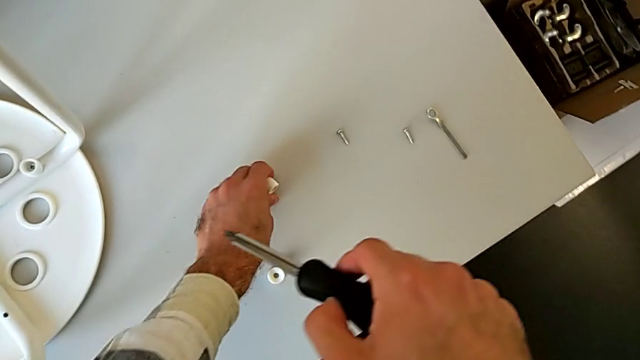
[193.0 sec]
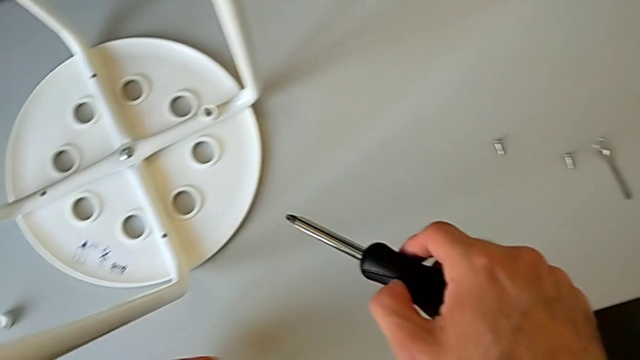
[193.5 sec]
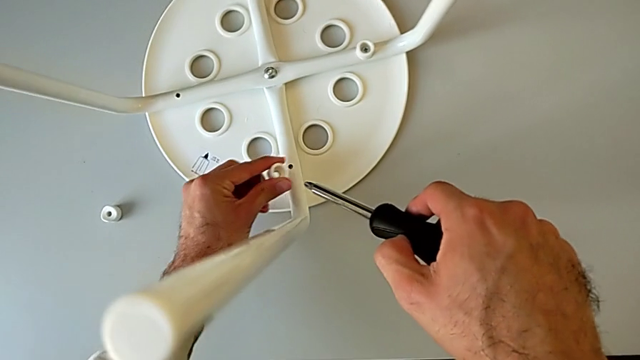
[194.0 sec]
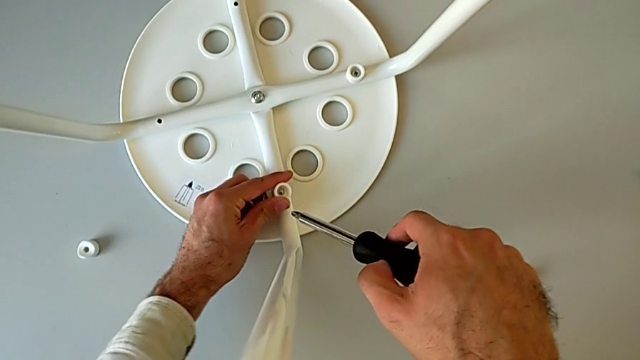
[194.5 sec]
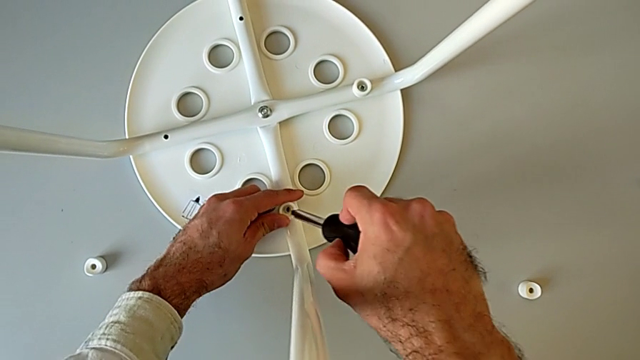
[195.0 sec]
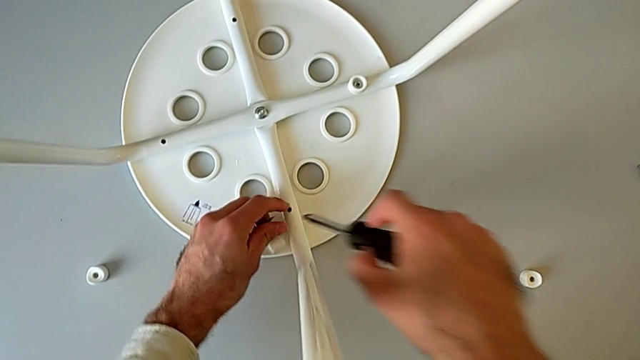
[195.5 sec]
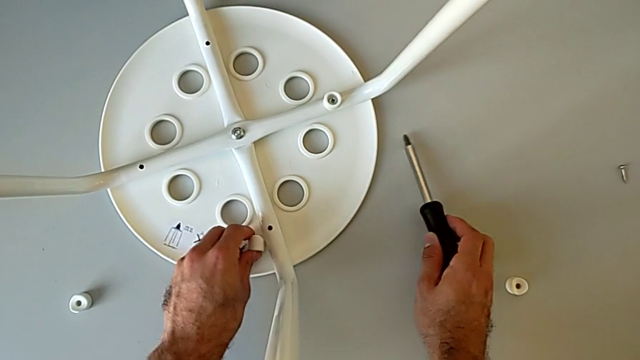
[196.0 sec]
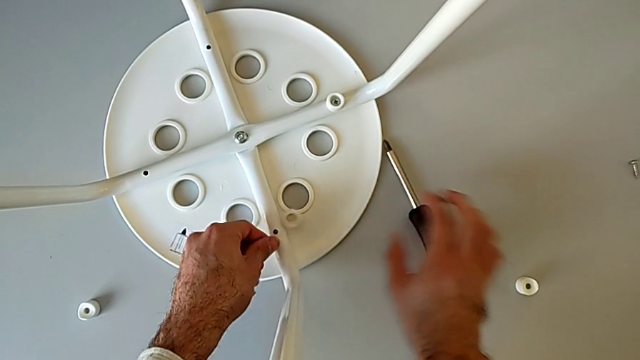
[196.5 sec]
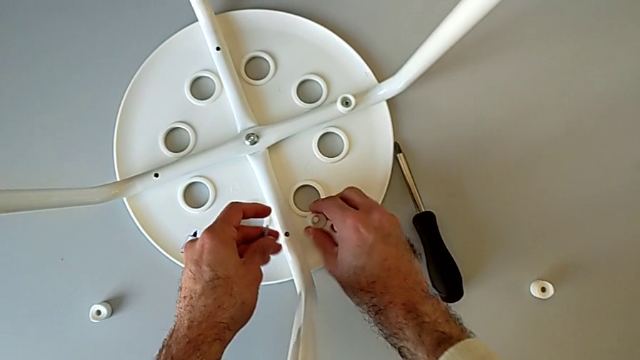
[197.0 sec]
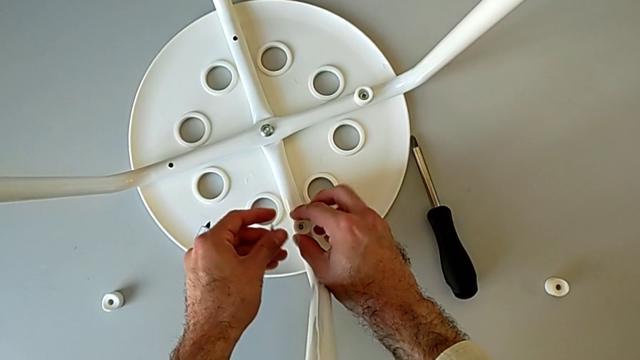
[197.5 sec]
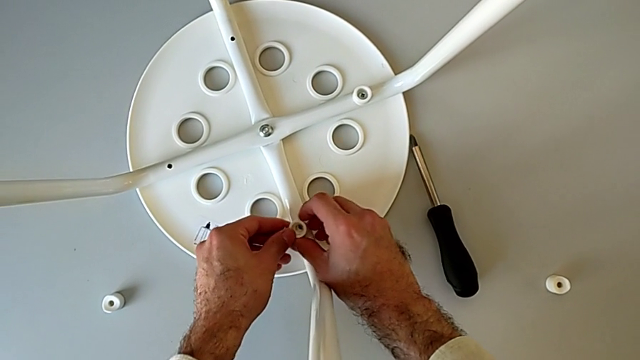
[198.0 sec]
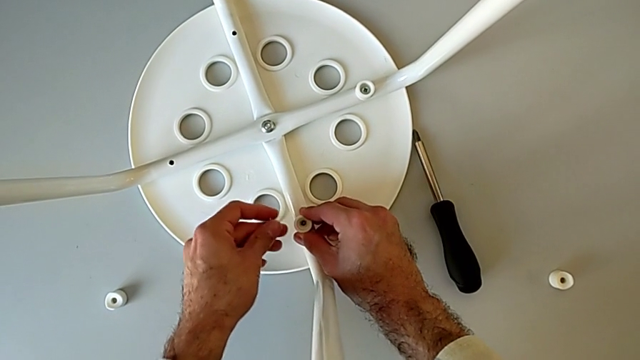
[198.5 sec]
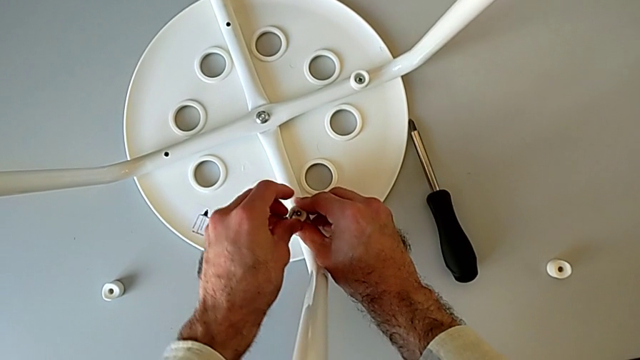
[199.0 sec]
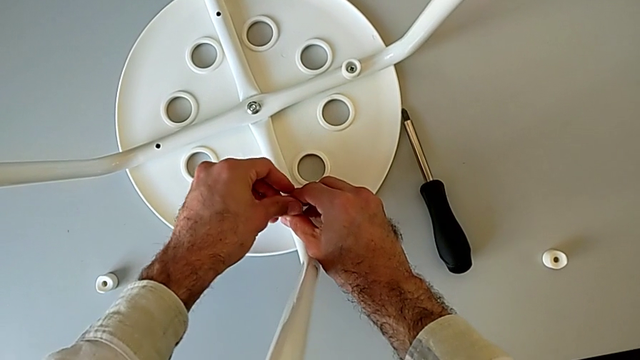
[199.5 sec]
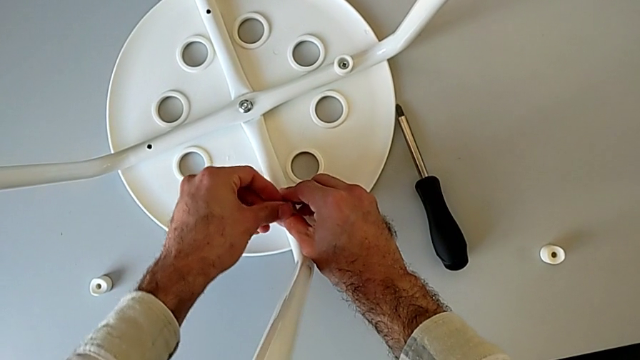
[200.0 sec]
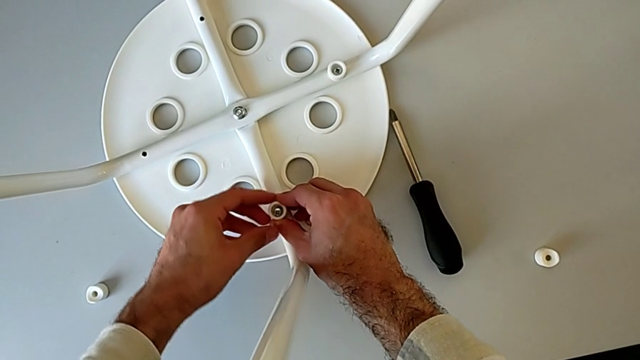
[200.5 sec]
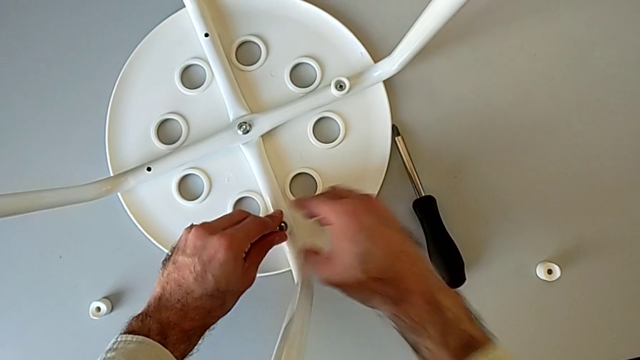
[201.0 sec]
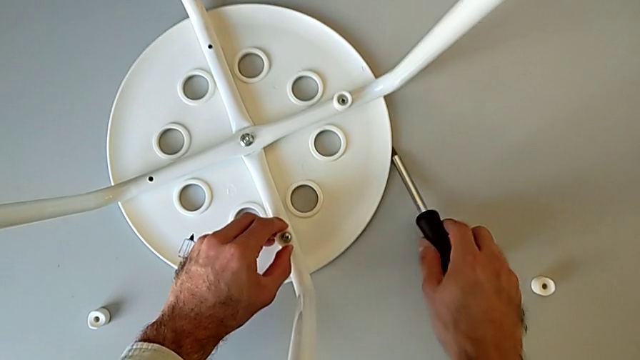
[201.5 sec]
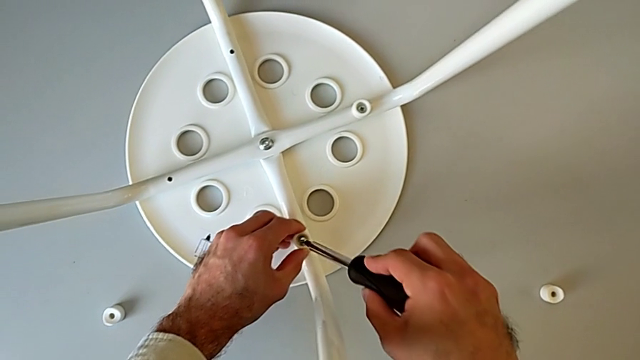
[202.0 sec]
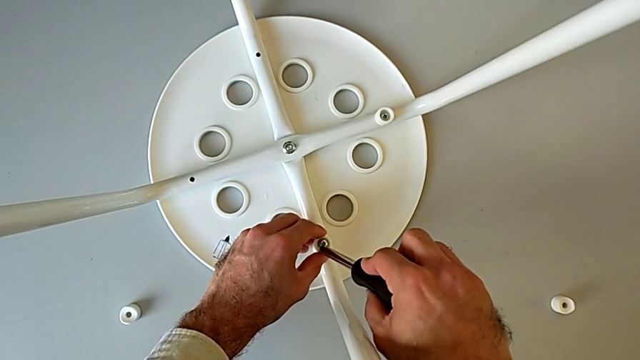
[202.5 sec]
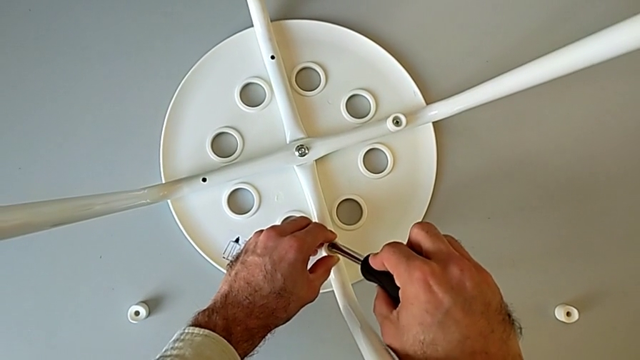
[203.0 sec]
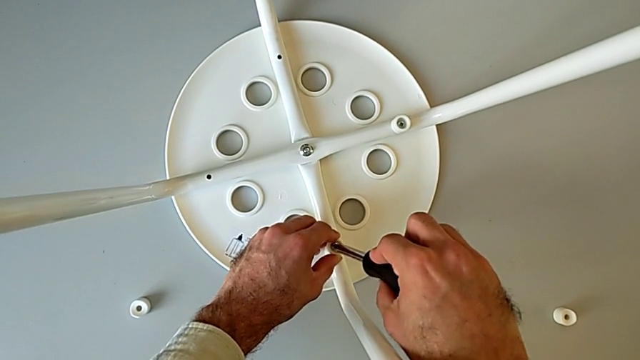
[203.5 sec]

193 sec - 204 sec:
The camera wearer is assembling the seat with the legs. They align the washer, wrongly grab it with the left hand, accidentally dropping the saddle washer, place the screwdriver with the right hand, align the washer, insert the screw, grab the screwdriver and insert it.

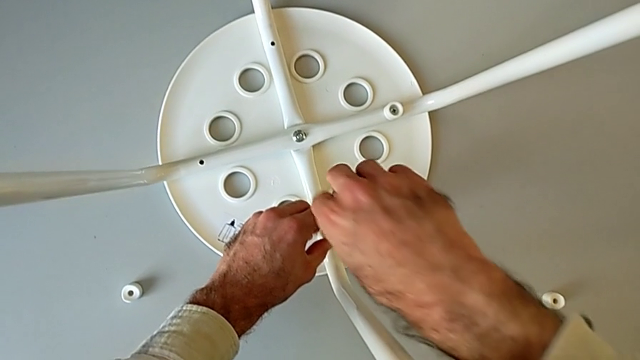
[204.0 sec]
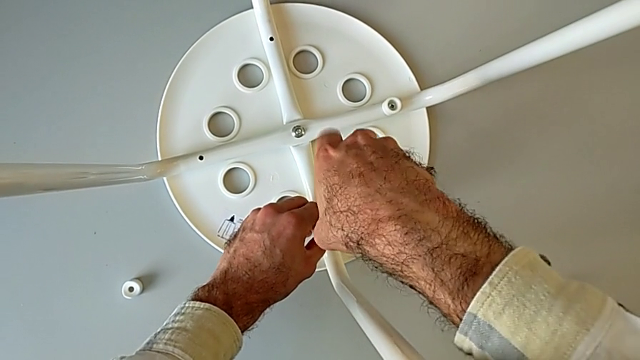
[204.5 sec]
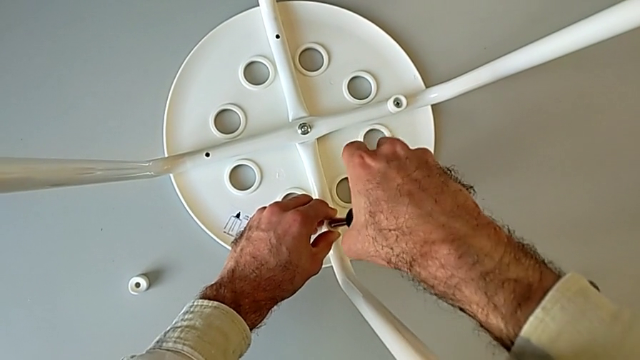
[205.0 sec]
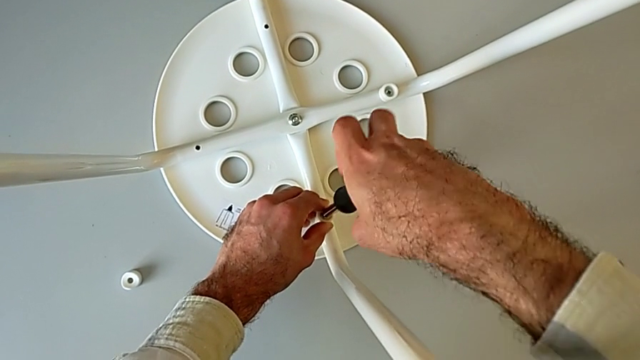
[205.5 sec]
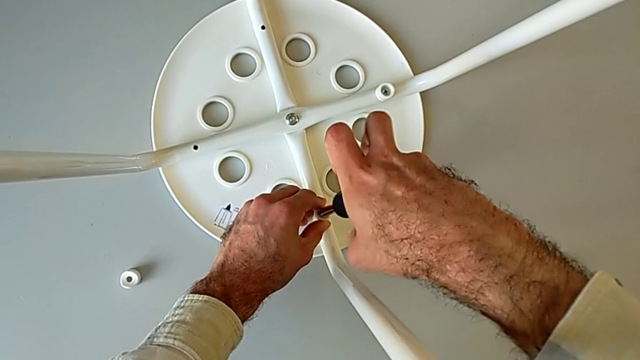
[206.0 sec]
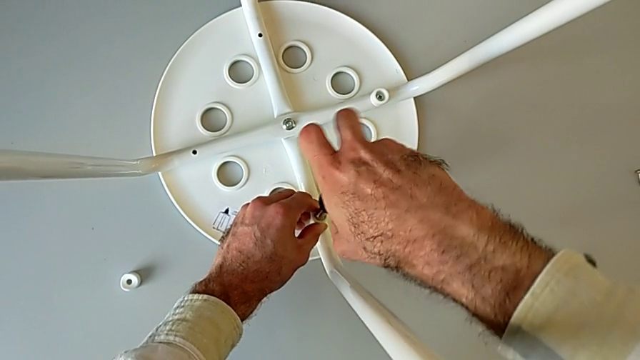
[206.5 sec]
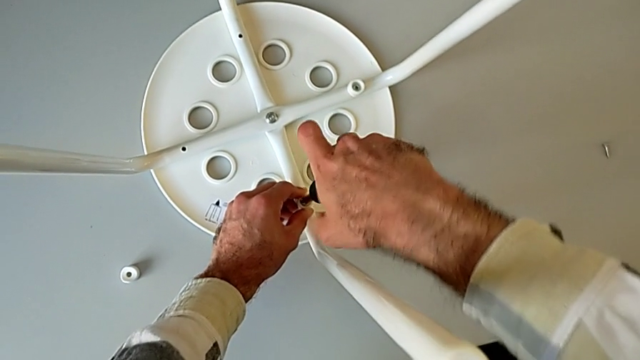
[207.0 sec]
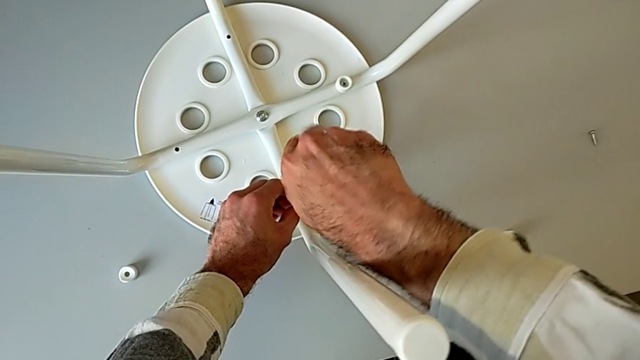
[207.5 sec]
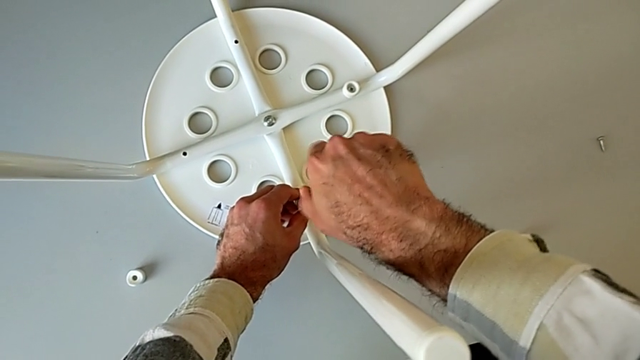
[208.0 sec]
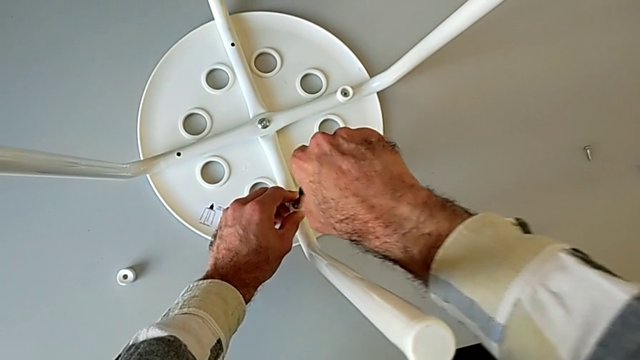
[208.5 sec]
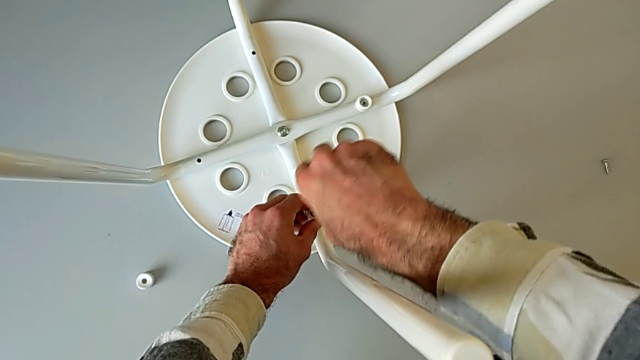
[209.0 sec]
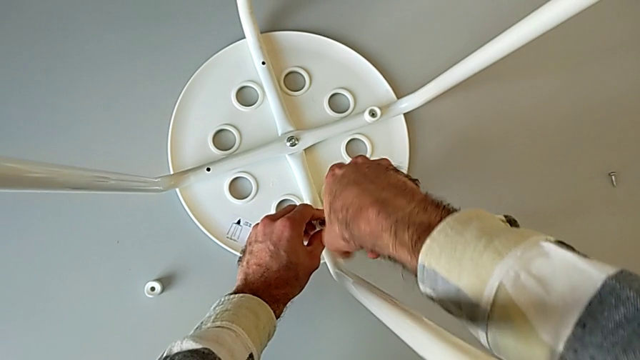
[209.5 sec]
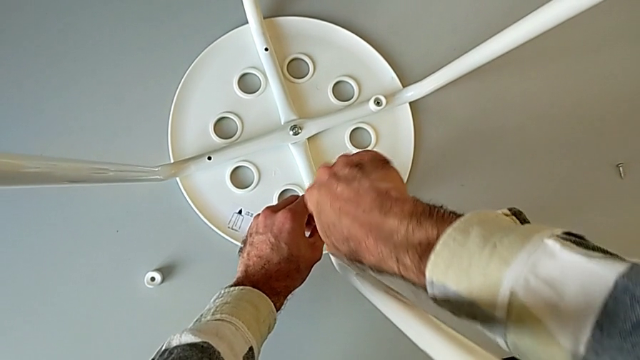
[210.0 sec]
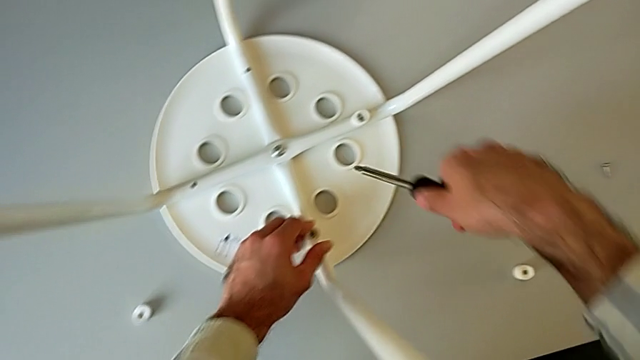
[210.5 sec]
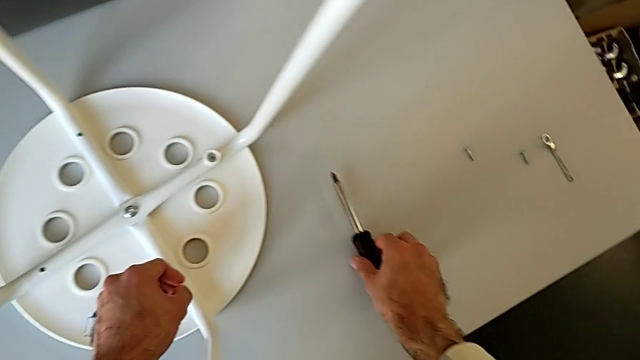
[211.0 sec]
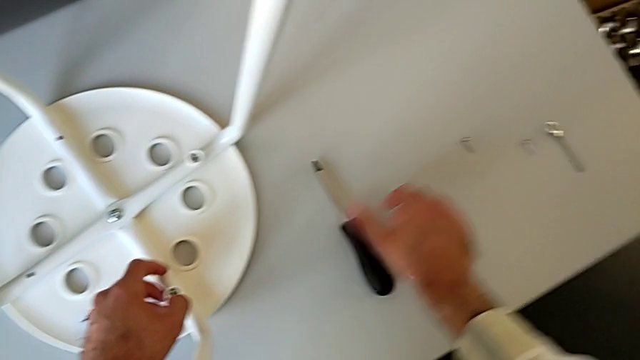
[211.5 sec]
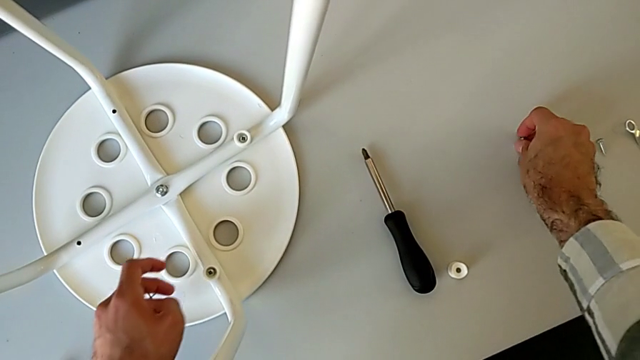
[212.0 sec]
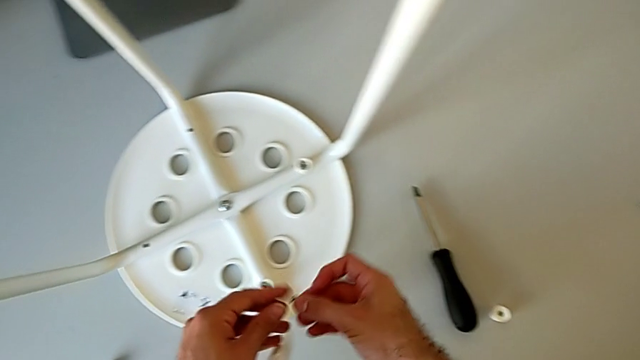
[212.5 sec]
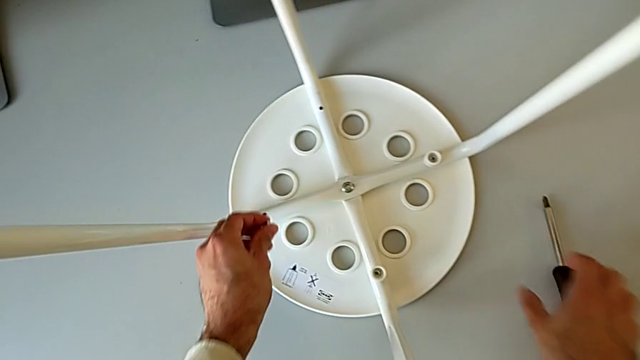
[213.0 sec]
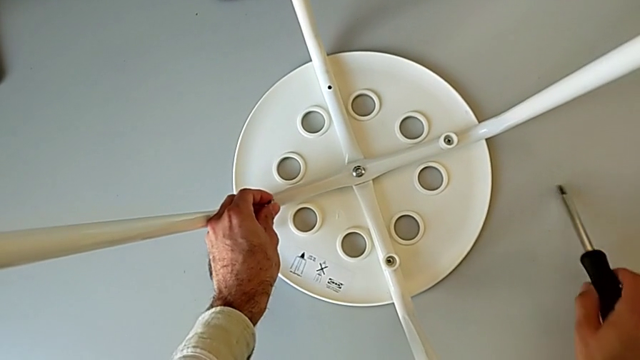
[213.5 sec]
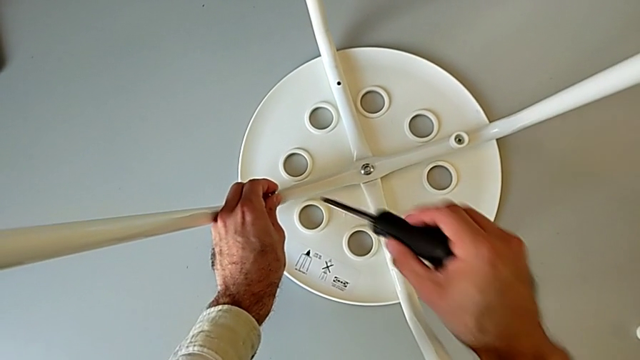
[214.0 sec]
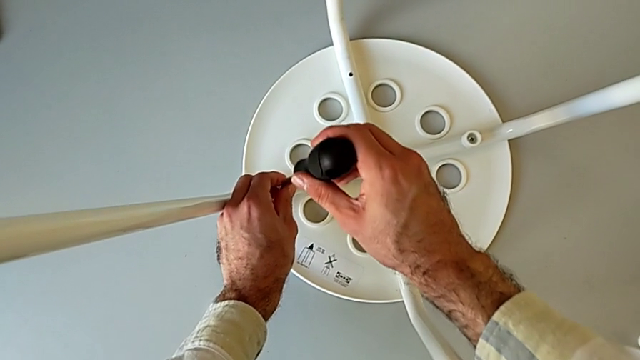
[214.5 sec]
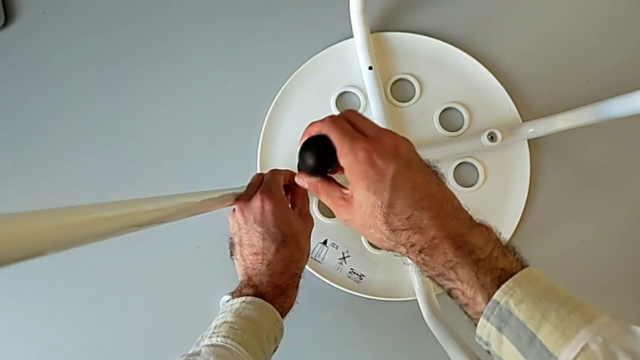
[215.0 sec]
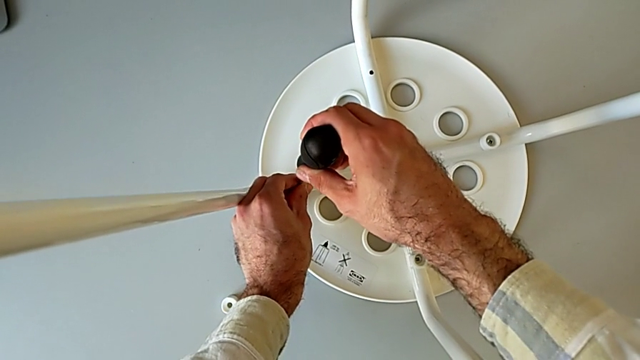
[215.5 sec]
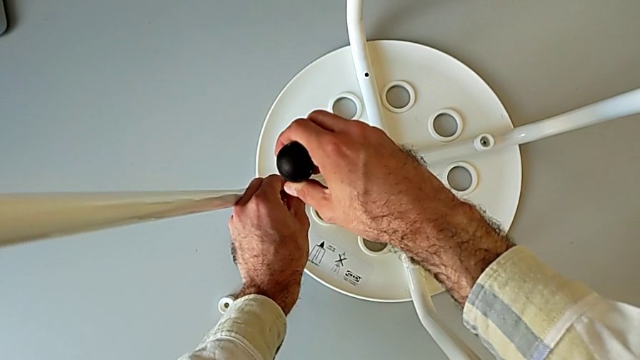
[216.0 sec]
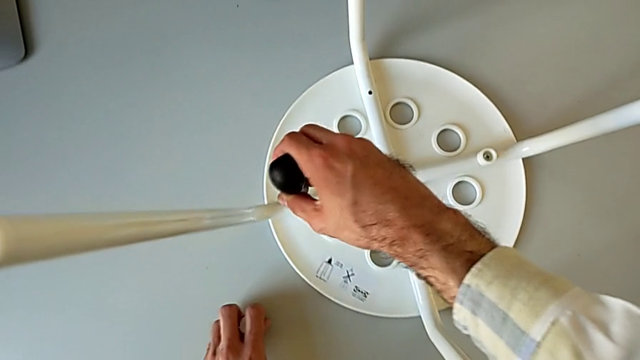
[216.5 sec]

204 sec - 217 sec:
The camera wearer is assembling the seat with the legs. They screw the screwdriver, withdraw it, place it, grab the screw, insert it with the left hand, grab the screwdriver with the right hand and wrongly screw it, starting to screw without the saddle washer.
